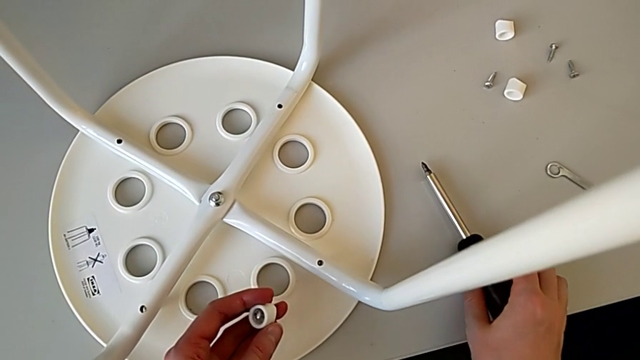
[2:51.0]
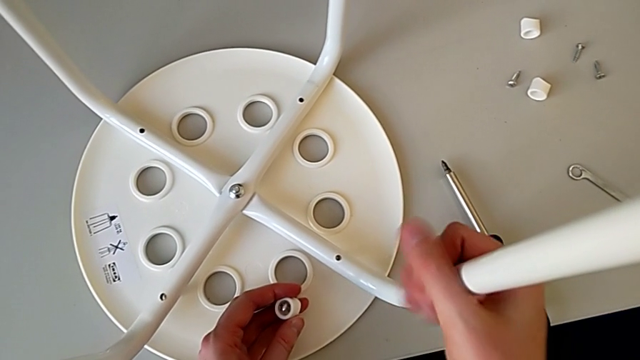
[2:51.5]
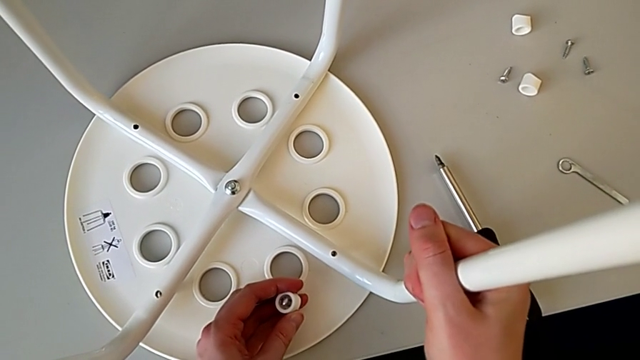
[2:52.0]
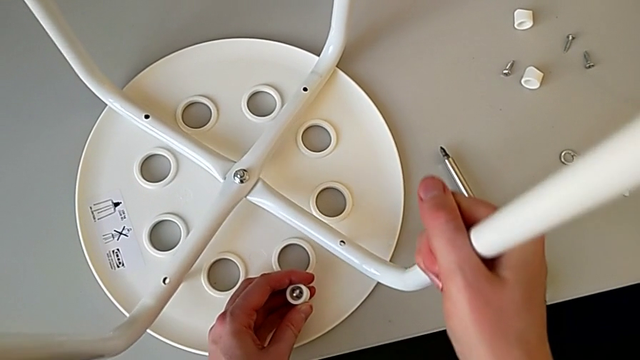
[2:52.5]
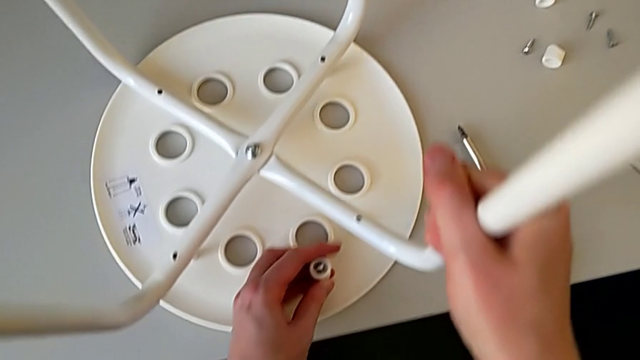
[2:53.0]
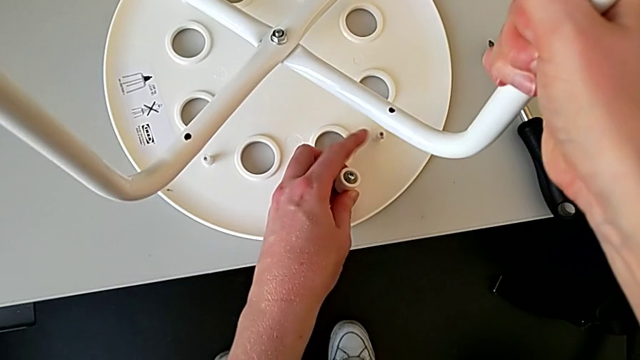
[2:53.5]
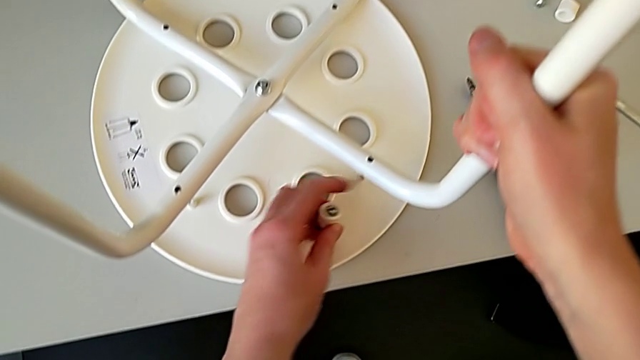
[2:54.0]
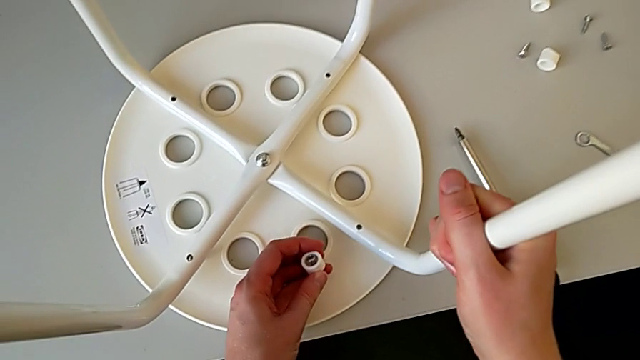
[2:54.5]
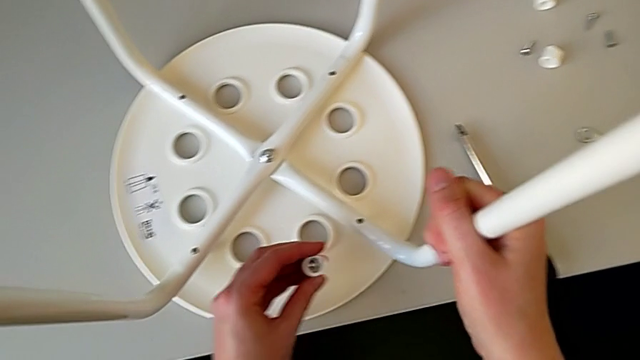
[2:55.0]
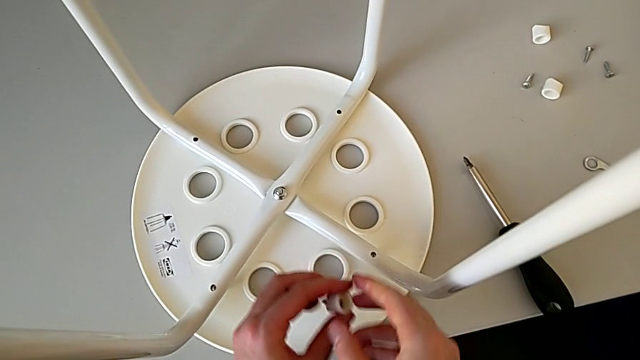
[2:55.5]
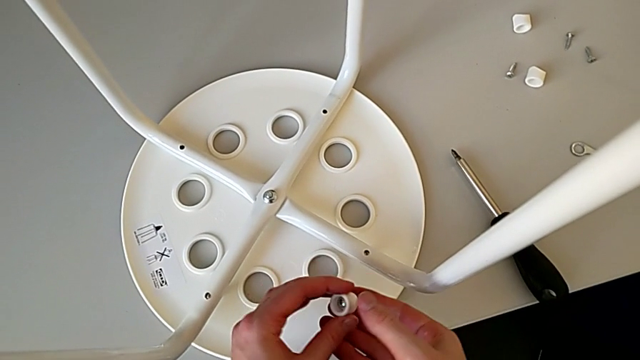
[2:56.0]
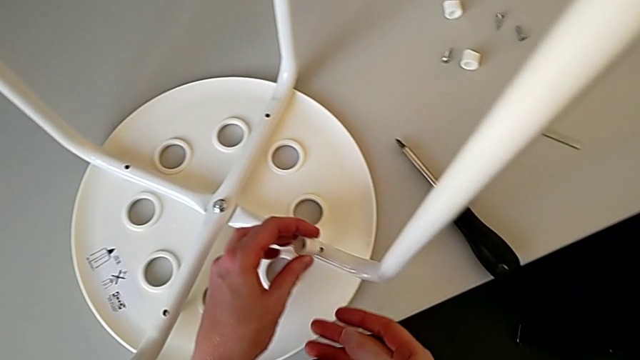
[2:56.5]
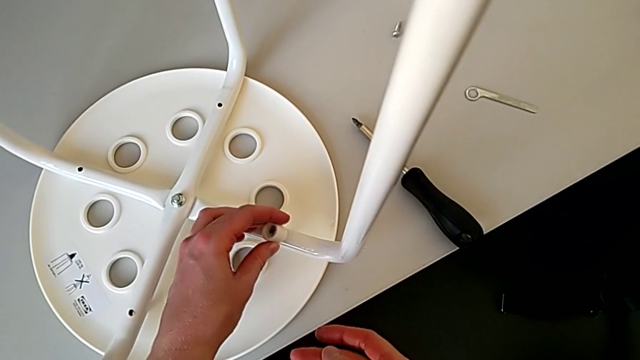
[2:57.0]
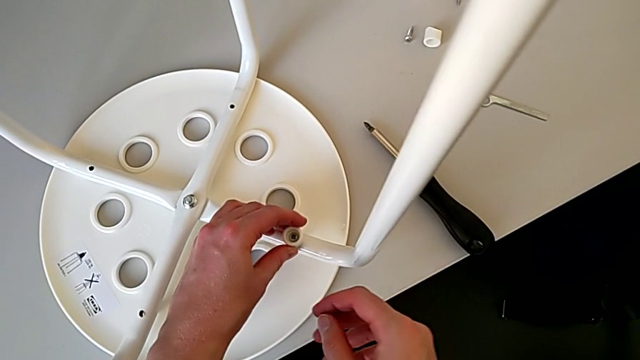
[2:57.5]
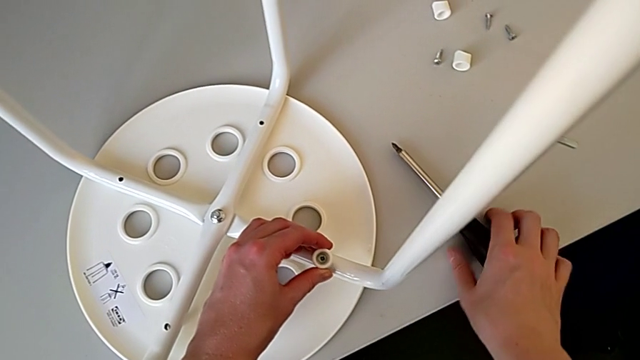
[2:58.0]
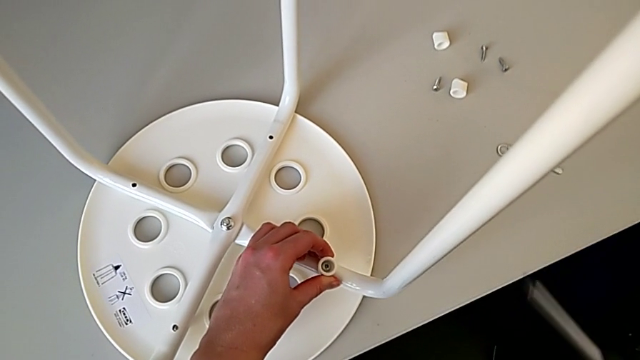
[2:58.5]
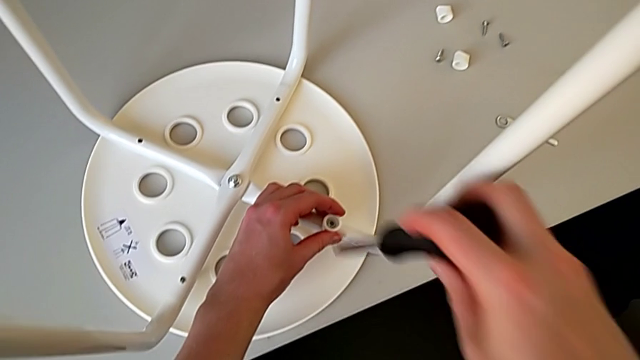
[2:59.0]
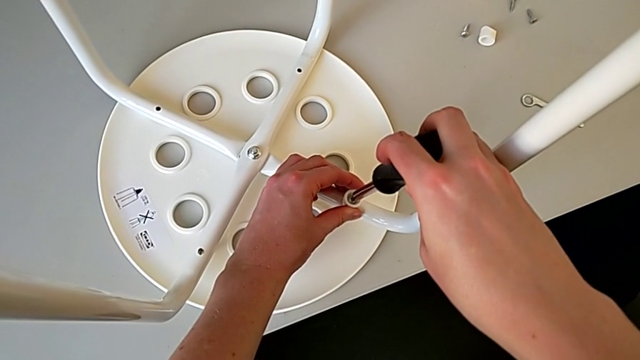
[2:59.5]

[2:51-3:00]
The camera wearer is using a screwdriver to screw the second screw. They grab the leg, hold it, insert the screw, grab the screwdriver and insert it.

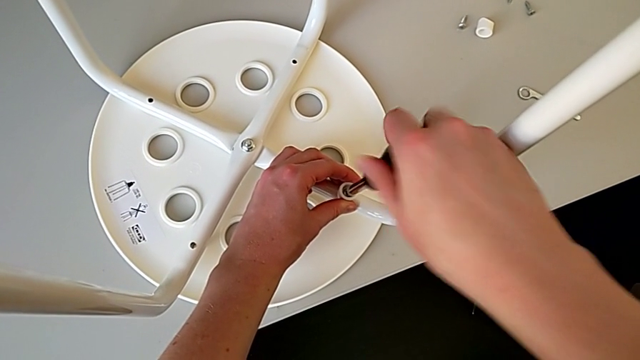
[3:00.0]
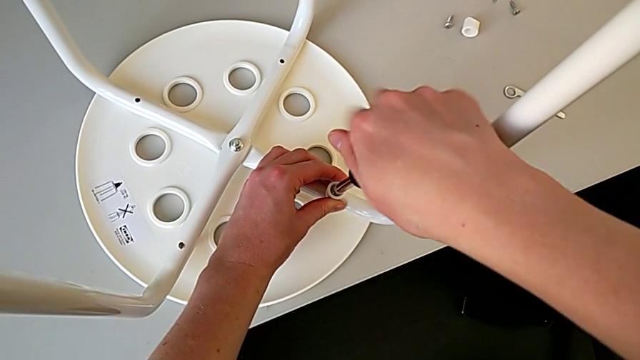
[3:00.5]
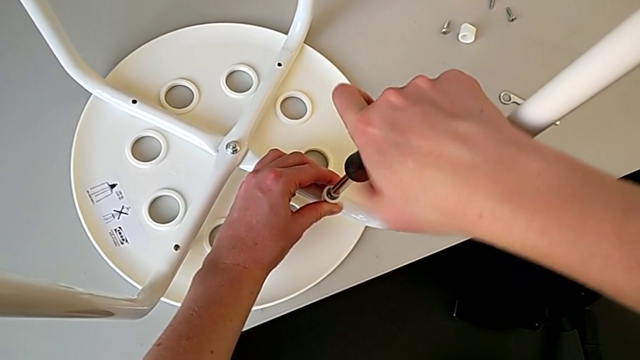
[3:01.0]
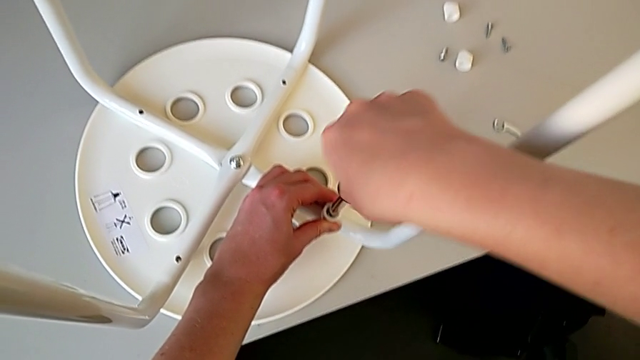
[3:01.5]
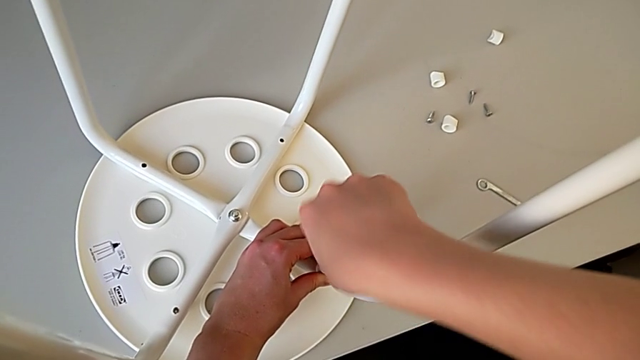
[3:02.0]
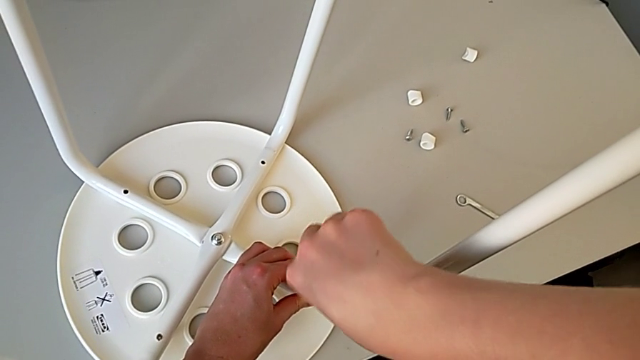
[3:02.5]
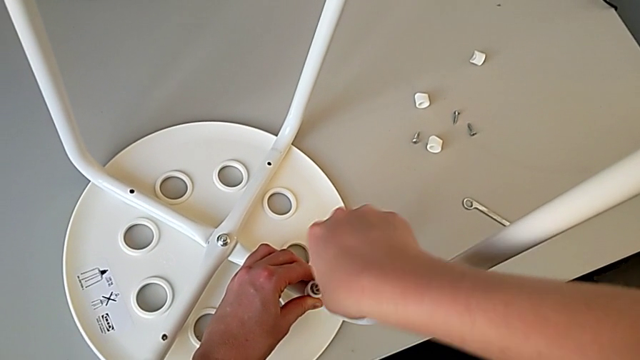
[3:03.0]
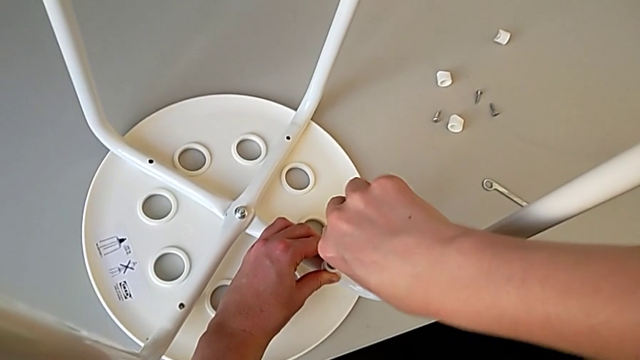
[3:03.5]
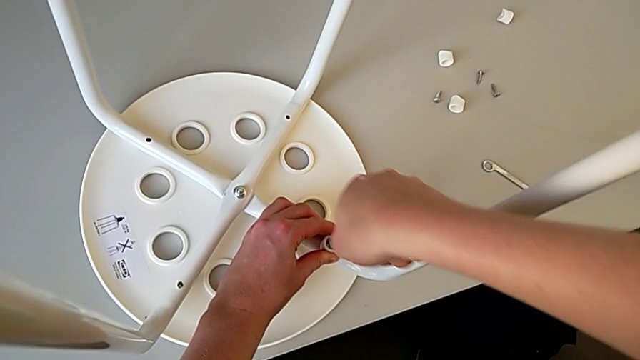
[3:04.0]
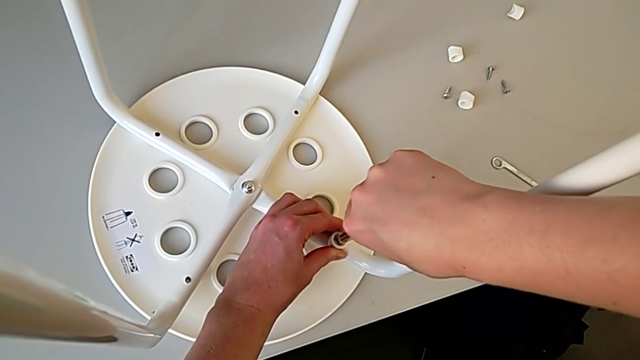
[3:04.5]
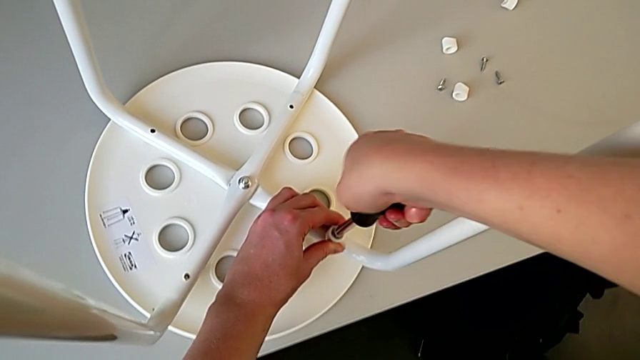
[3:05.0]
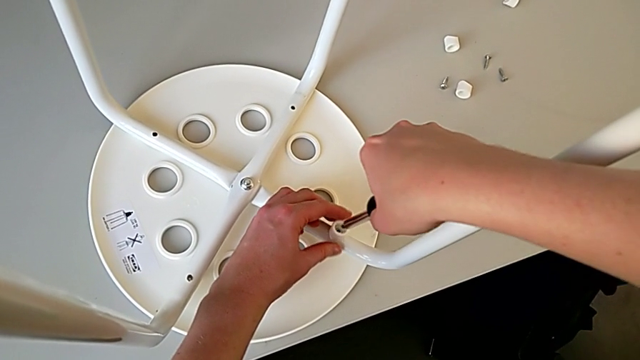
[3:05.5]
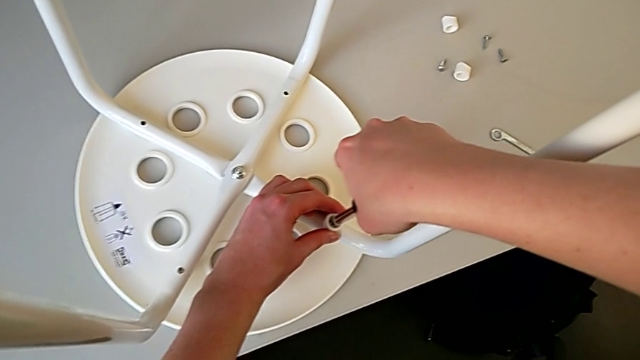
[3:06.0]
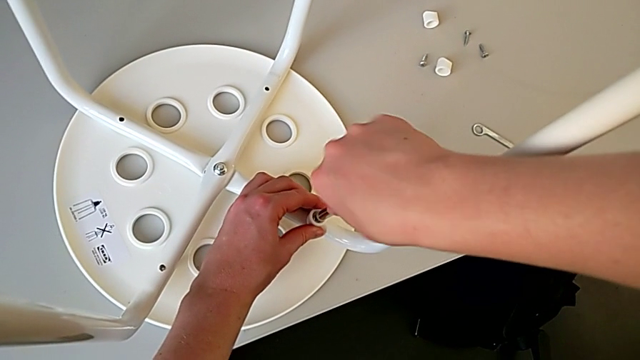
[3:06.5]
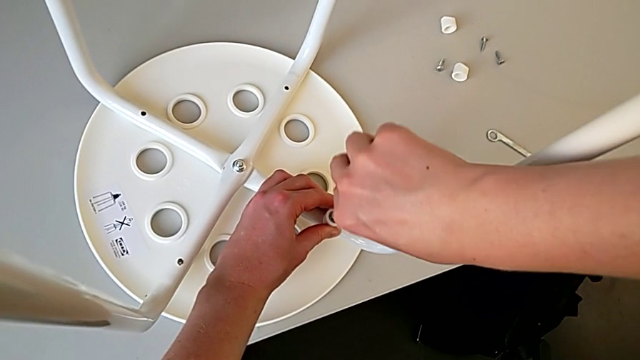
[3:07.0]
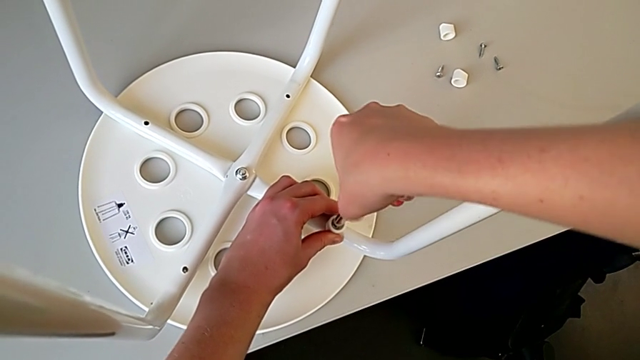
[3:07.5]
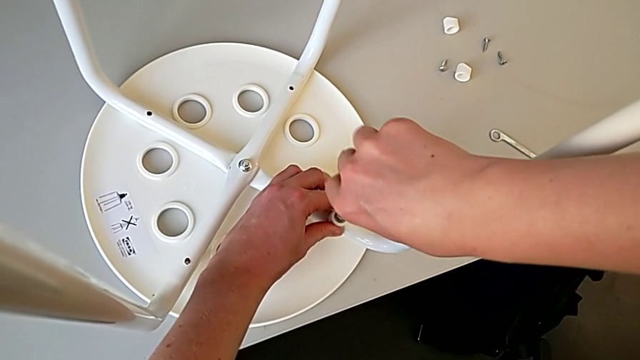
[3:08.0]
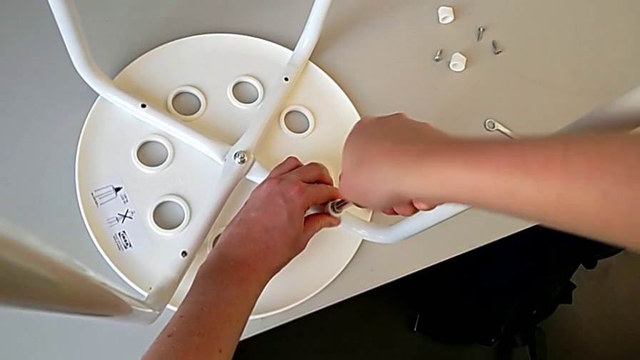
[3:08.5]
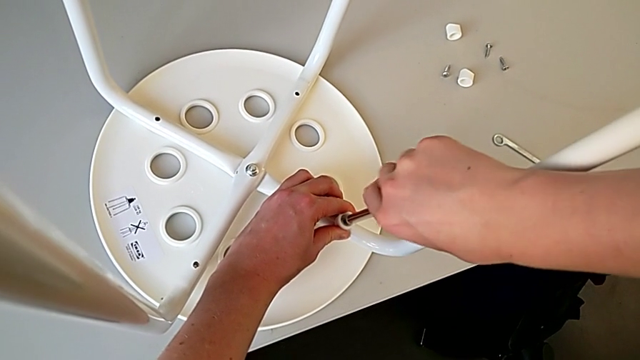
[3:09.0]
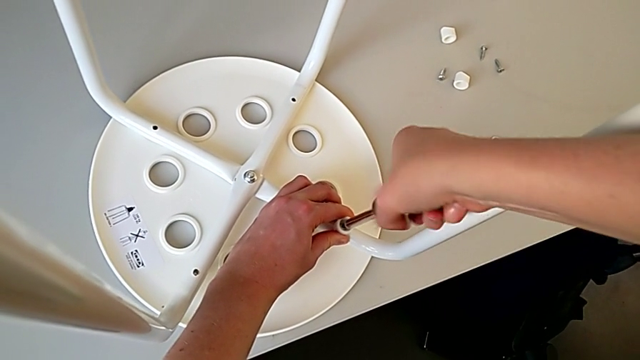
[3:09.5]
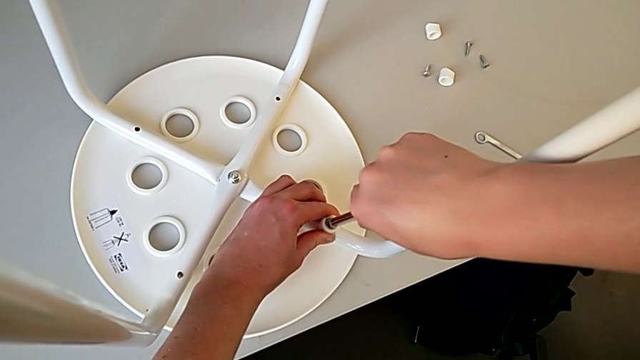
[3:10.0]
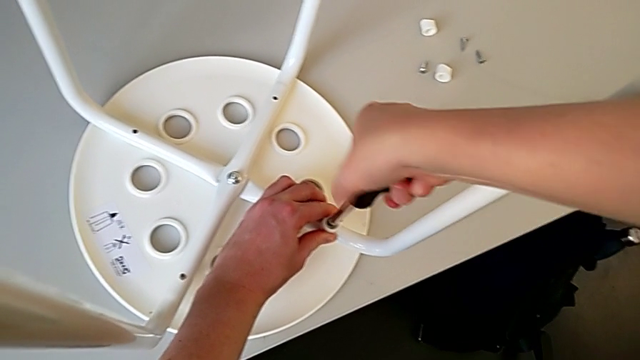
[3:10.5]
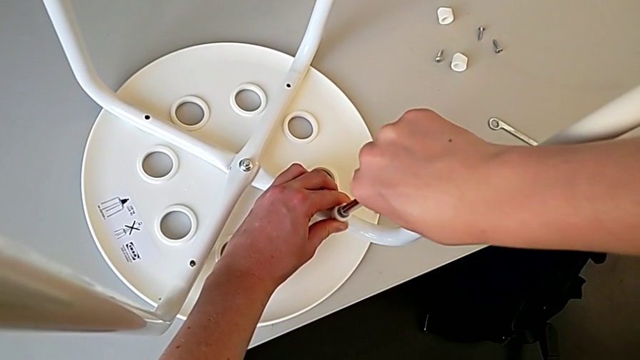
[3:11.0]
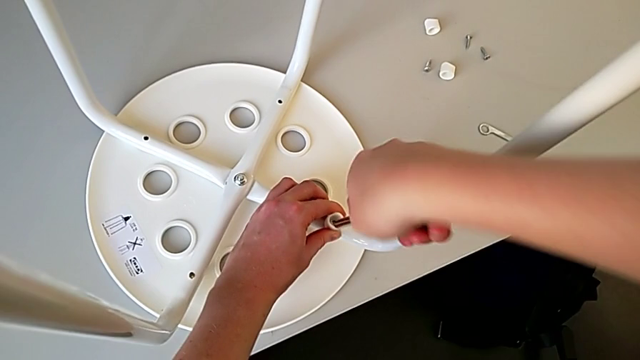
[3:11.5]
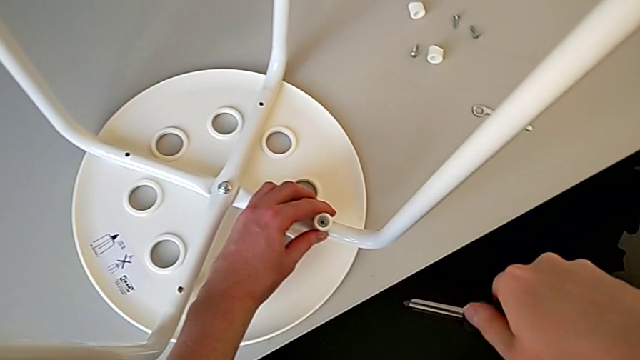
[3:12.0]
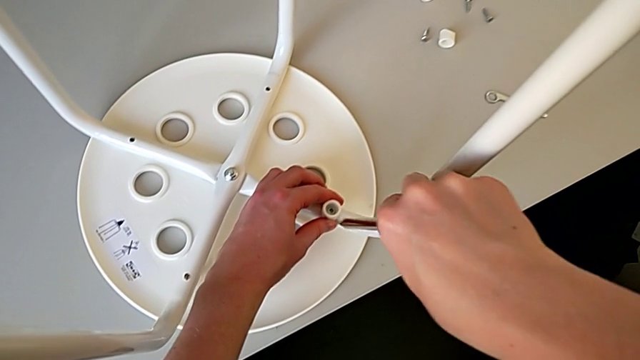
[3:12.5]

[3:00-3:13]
The camera wearer is using a screwdriver to screw the second screw. They begin to screw the screw.
